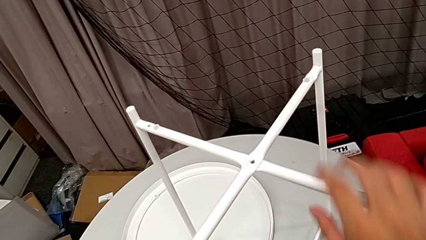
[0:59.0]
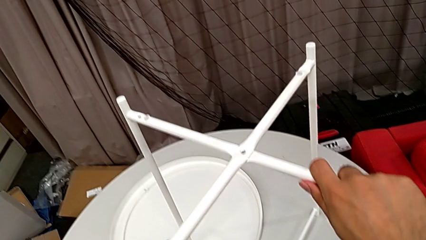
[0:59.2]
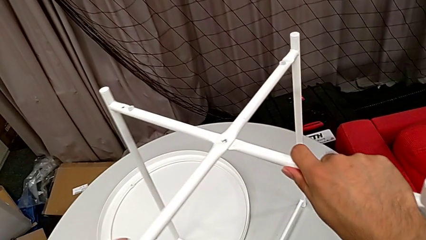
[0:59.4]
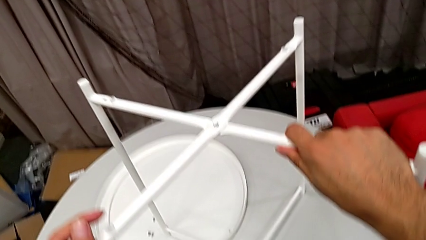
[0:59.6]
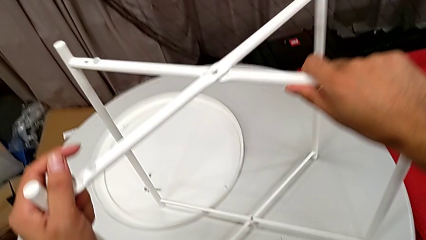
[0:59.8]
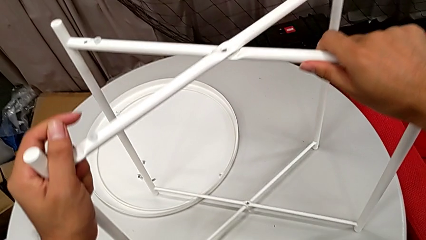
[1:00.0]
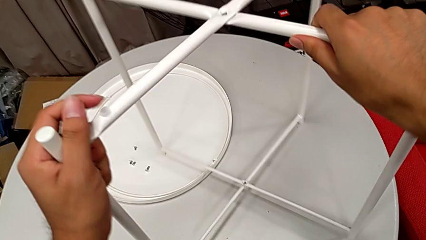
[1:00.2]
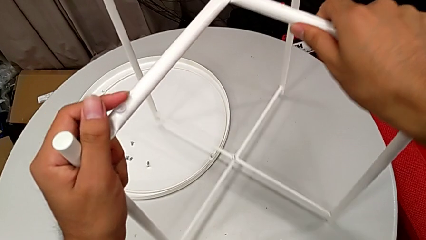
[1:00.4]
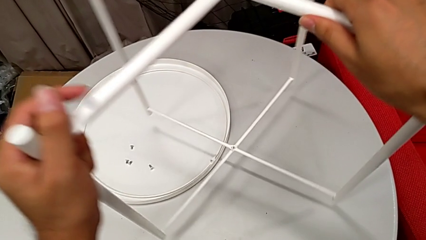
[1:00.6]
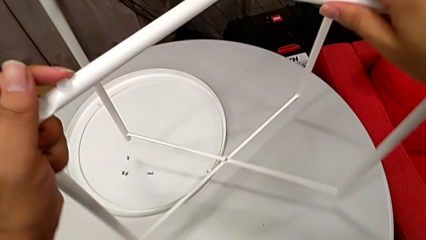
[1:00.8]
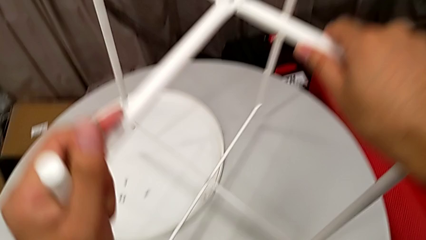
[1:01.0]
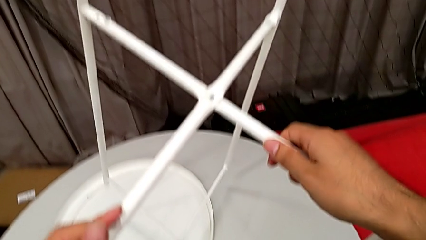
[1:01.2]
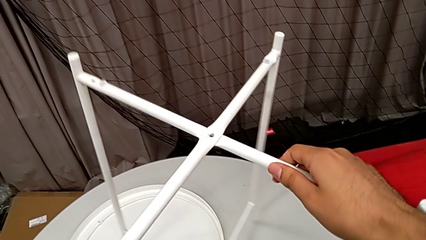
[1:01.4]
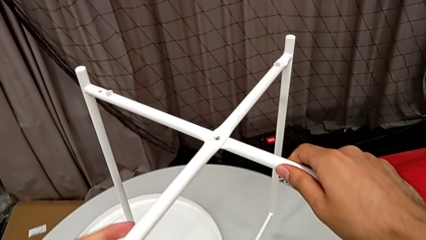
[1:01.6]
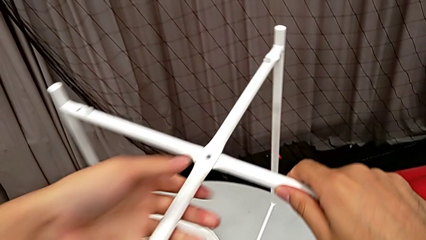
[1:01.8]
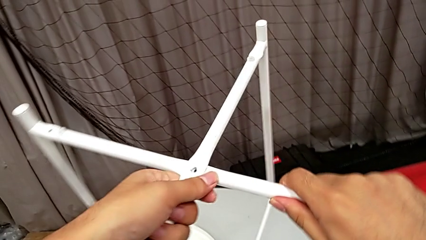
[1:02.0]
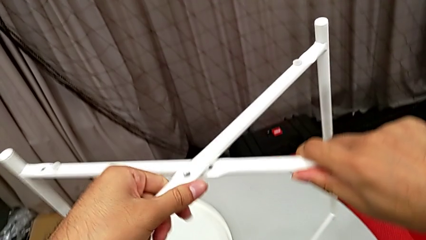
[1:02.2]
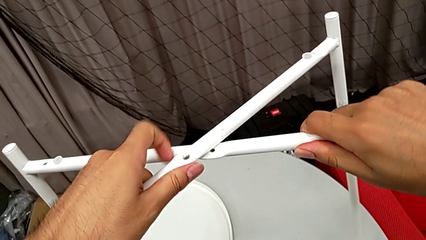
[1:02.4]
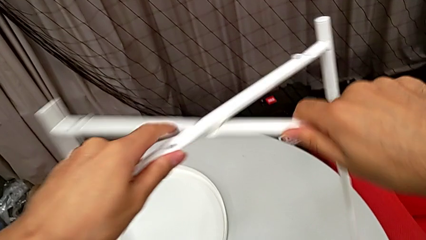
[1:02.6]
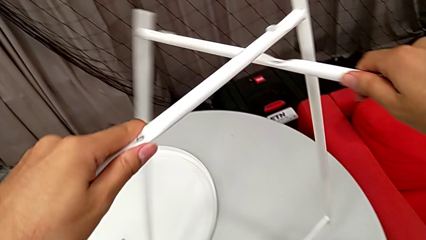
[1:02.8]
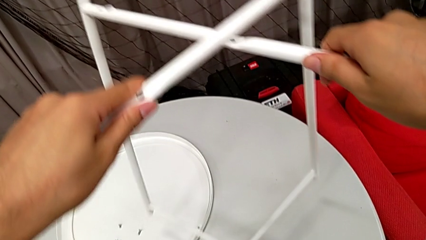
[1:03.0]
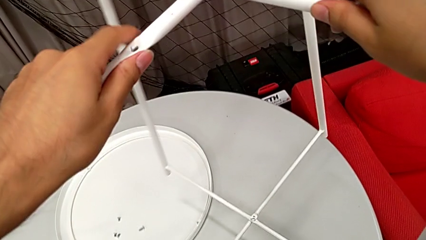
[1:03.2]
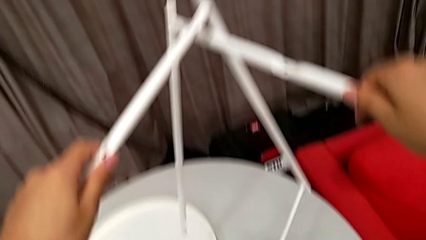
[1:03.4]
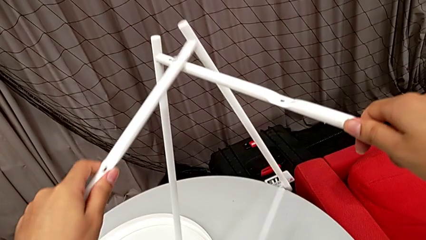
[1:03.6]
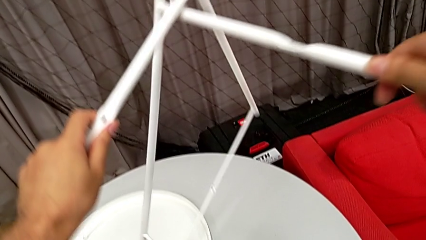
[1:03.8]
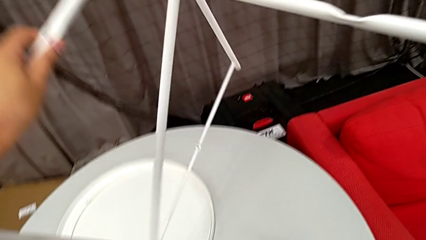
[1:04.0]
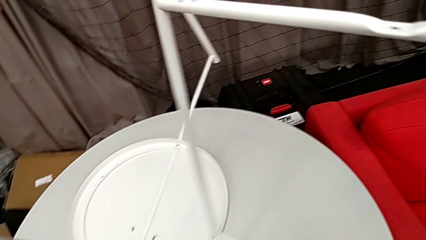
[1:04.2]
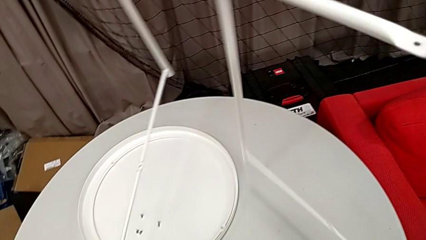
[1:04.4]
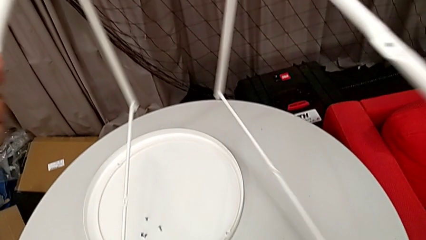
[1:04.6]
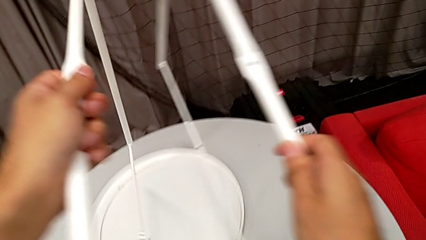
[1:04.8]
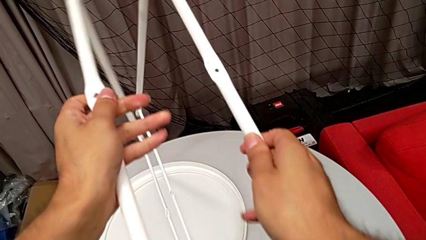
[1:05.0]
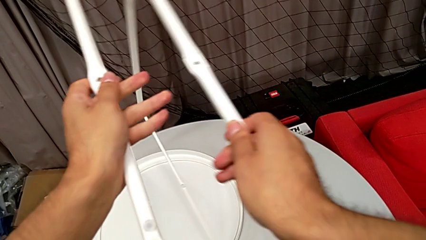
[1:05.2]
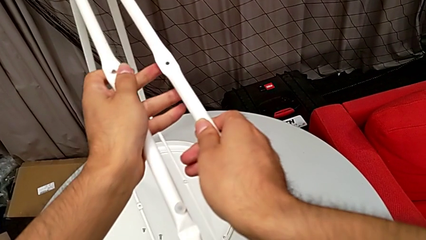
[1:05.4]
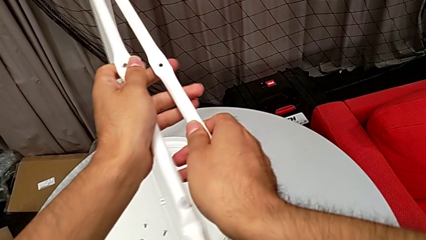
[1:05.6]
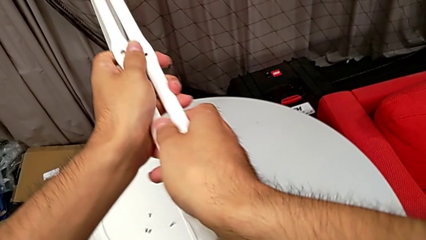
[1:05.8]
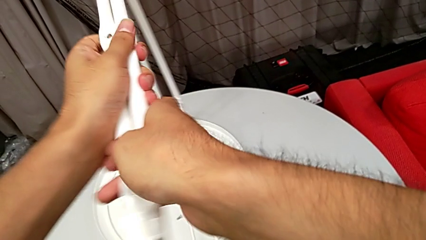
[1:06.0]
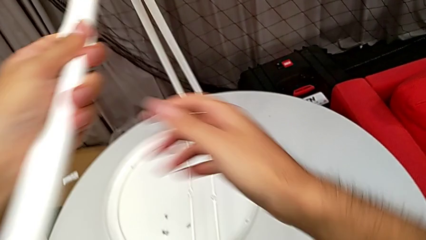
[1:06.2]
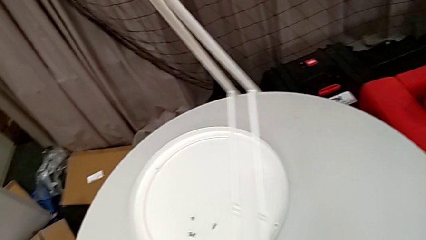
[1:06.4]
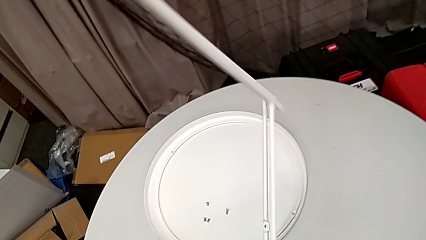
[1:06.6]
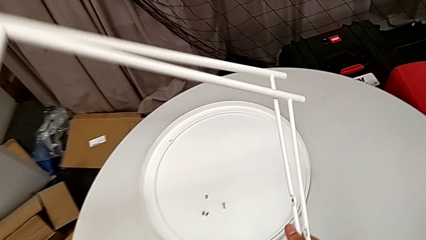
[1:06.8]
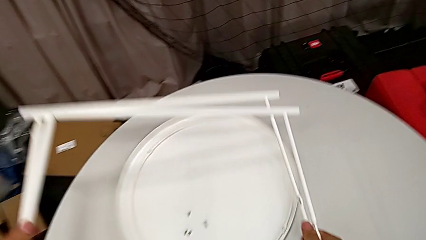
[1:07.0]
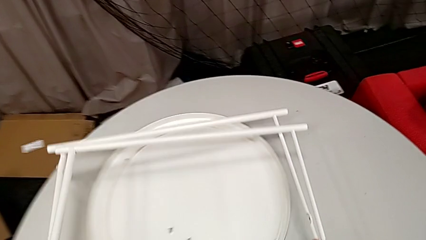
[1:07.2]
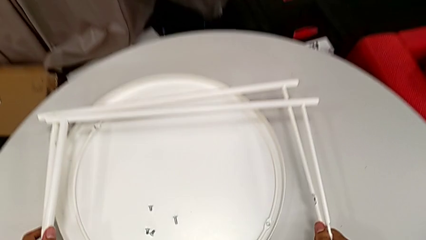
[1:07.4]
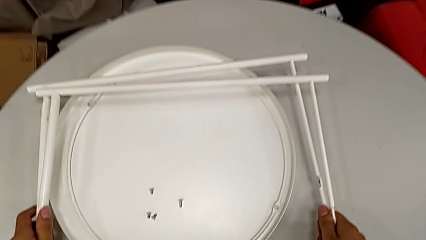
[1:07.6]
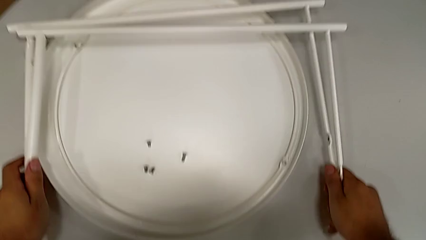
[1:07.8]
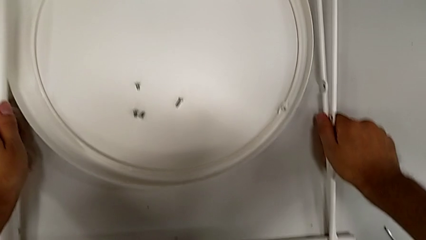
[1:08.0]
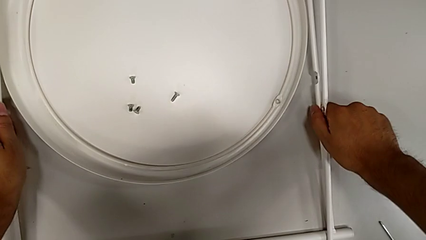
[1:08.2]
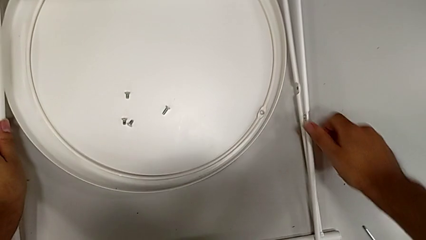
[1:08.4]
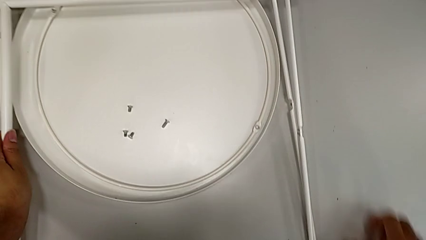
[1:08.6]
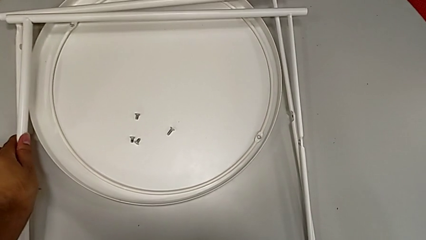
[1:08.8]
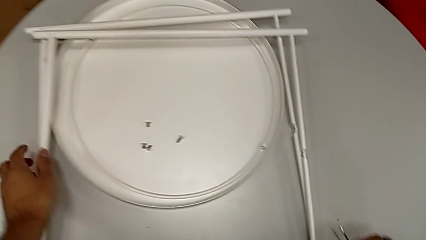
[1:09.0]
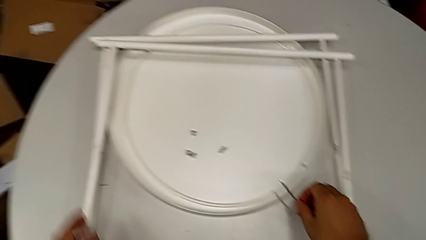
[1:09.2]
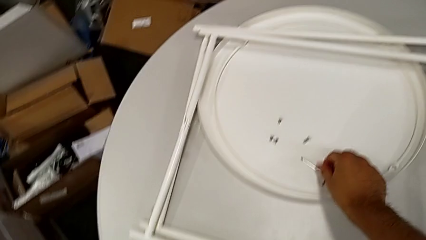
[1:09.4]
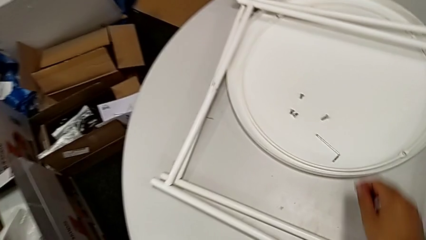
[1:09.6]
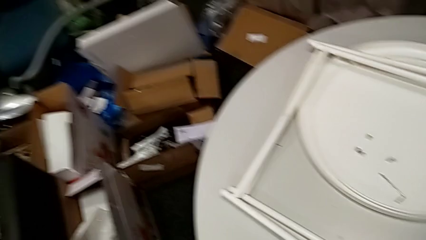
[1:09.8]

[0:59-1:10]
The camera wearer is disassembling the legs of the table. They grab the leg, slide it, disassemble it, align it and place it. They grab the Allen wrench and place it.
